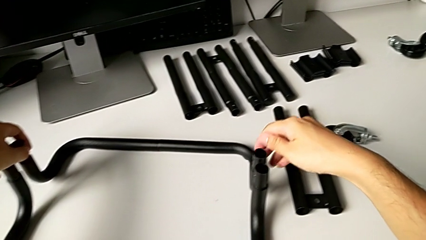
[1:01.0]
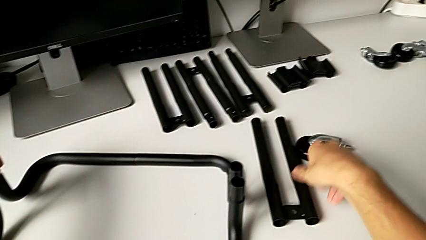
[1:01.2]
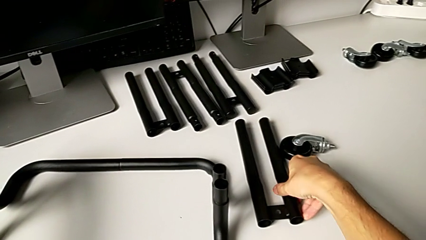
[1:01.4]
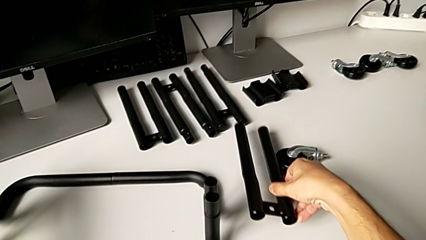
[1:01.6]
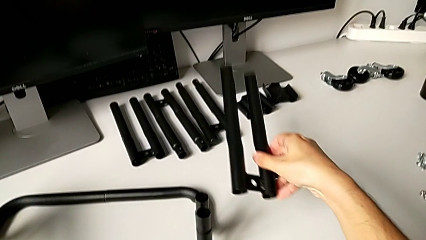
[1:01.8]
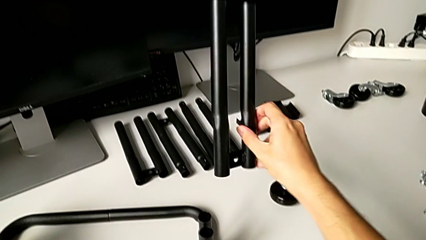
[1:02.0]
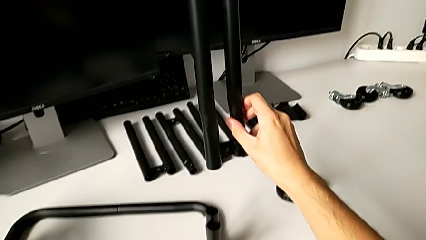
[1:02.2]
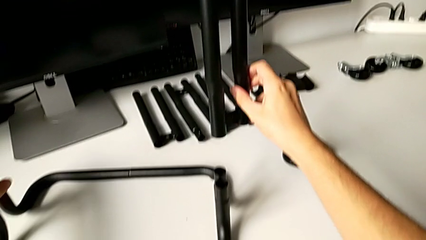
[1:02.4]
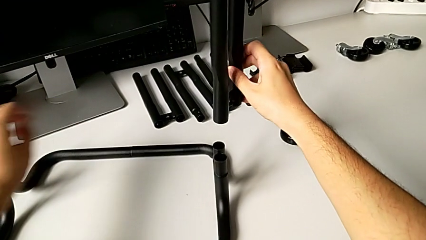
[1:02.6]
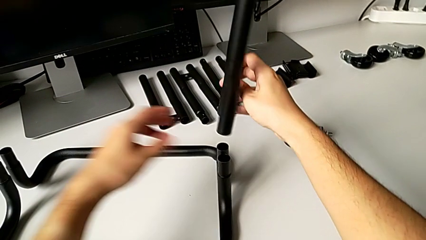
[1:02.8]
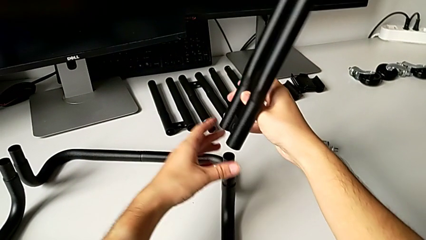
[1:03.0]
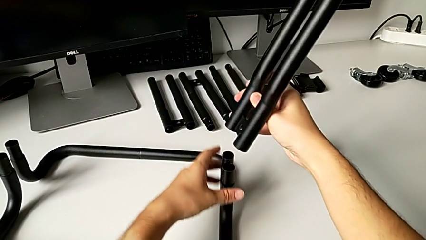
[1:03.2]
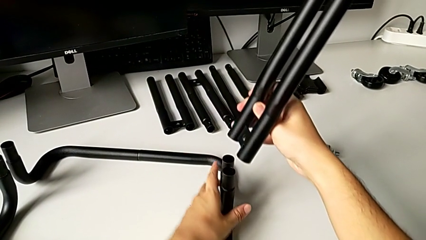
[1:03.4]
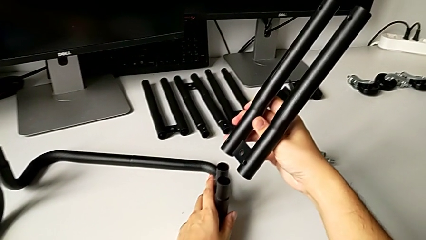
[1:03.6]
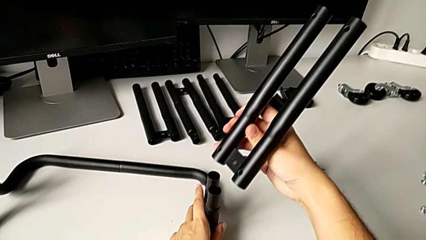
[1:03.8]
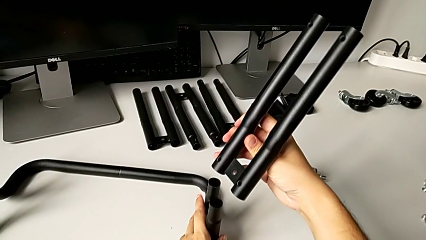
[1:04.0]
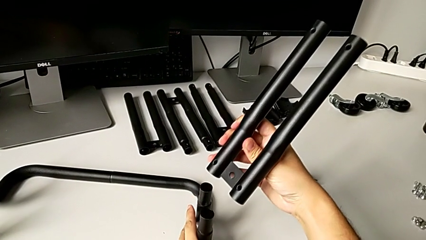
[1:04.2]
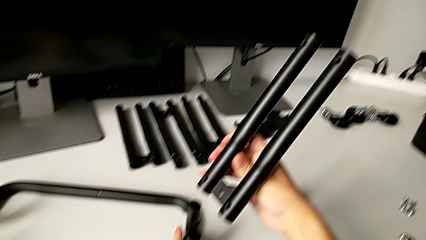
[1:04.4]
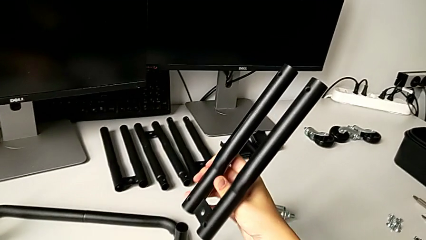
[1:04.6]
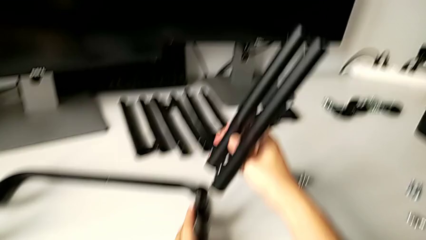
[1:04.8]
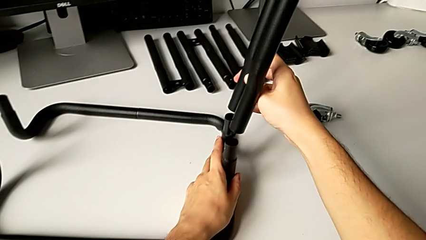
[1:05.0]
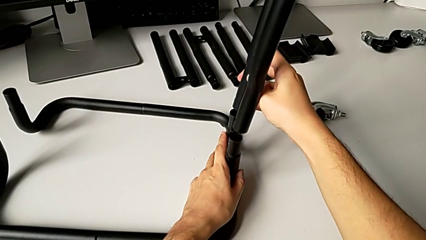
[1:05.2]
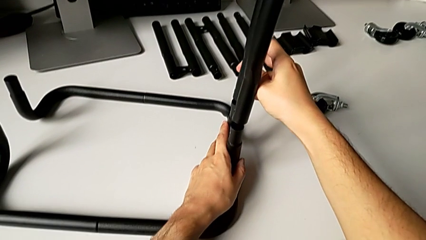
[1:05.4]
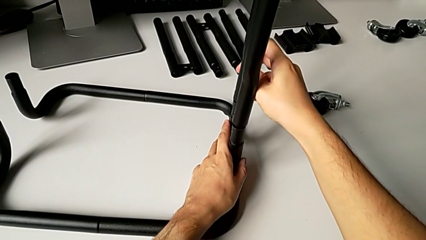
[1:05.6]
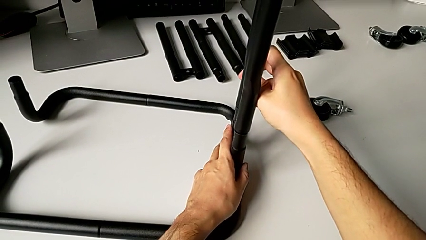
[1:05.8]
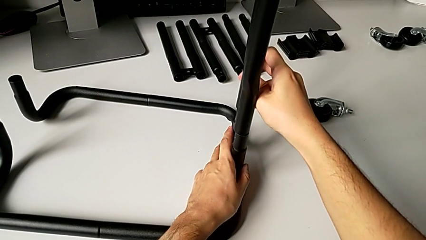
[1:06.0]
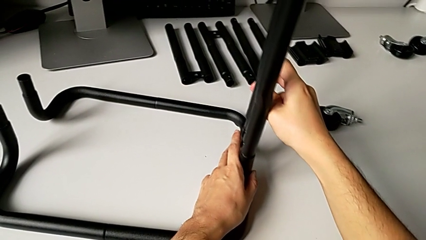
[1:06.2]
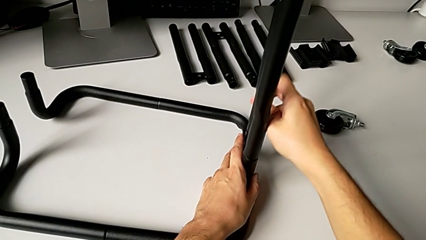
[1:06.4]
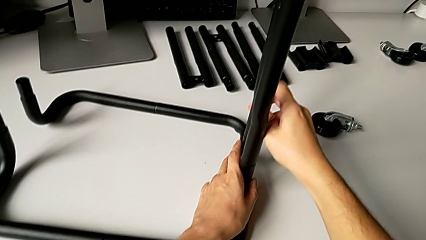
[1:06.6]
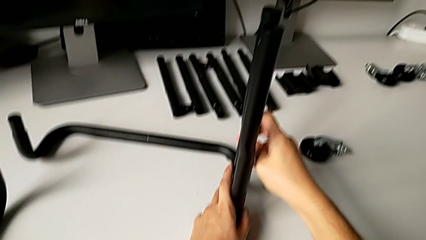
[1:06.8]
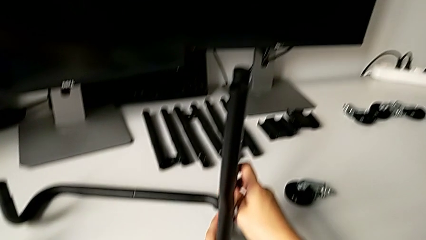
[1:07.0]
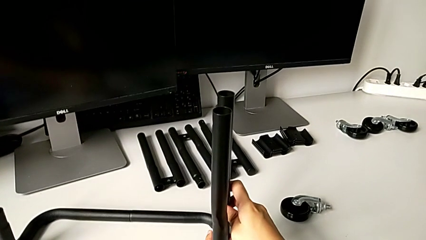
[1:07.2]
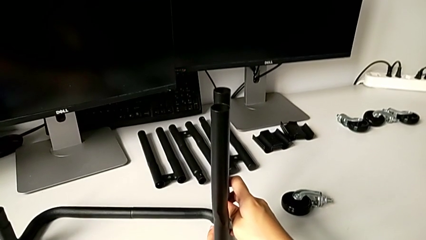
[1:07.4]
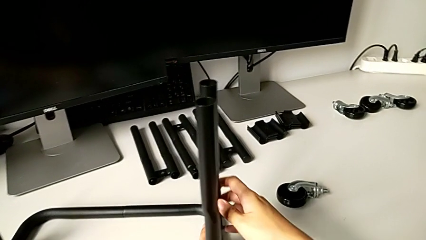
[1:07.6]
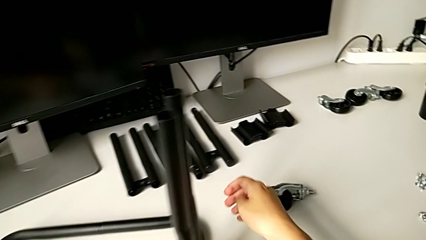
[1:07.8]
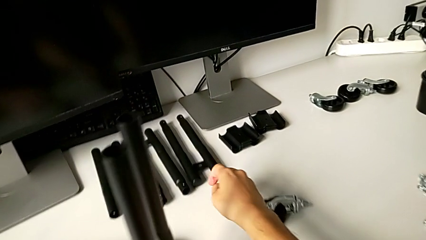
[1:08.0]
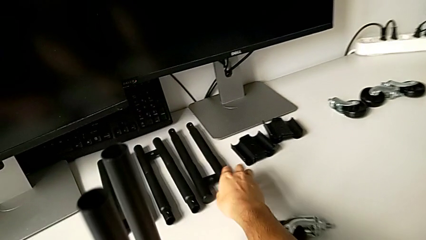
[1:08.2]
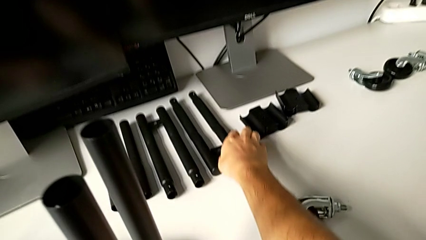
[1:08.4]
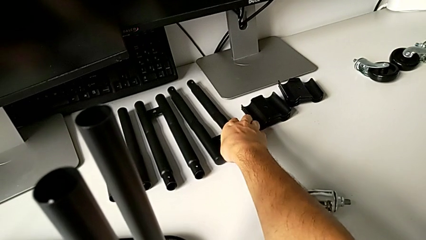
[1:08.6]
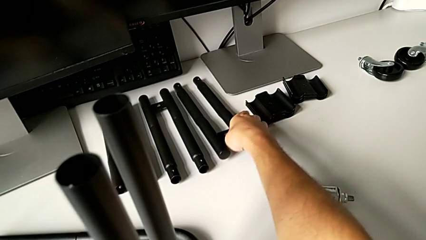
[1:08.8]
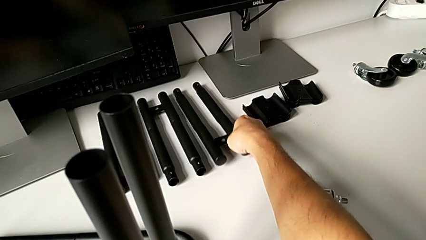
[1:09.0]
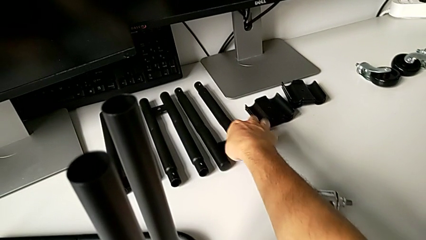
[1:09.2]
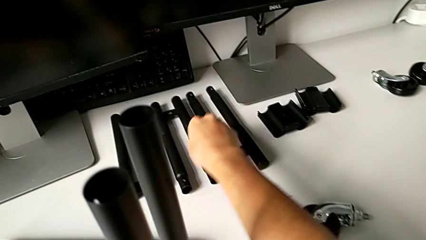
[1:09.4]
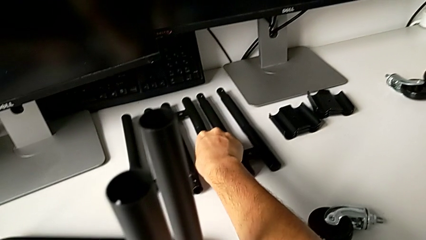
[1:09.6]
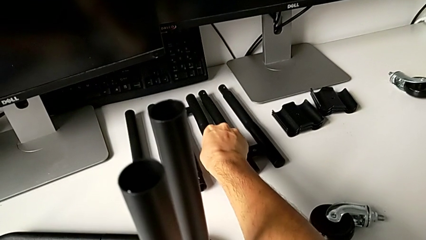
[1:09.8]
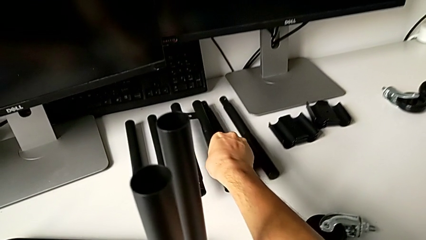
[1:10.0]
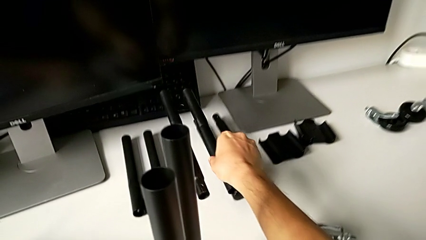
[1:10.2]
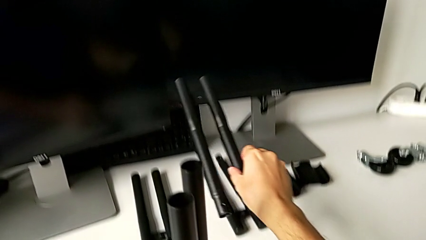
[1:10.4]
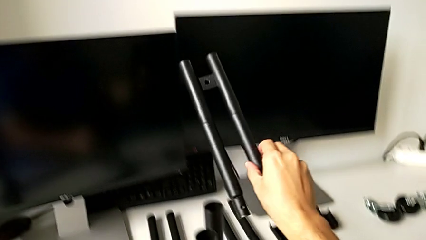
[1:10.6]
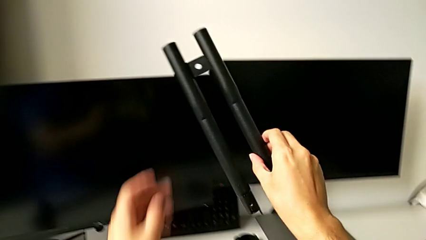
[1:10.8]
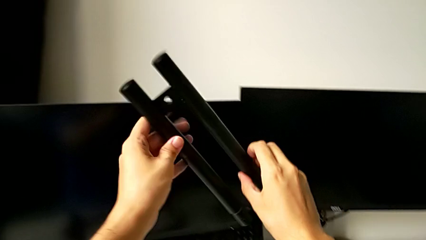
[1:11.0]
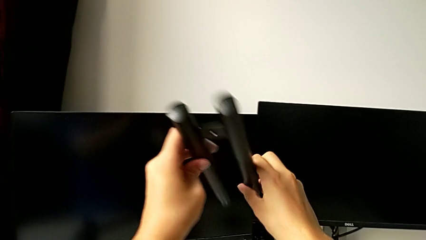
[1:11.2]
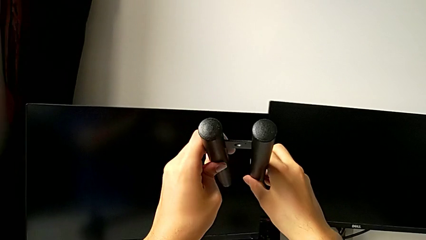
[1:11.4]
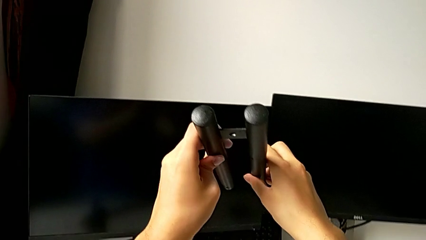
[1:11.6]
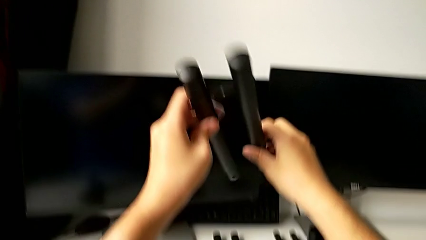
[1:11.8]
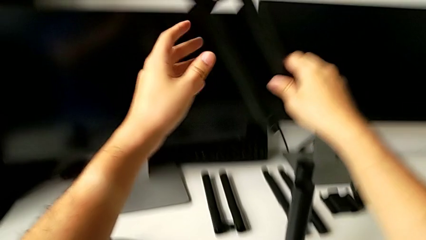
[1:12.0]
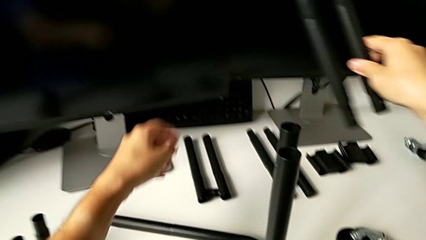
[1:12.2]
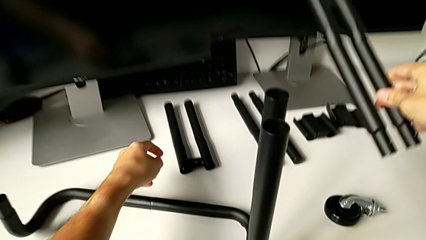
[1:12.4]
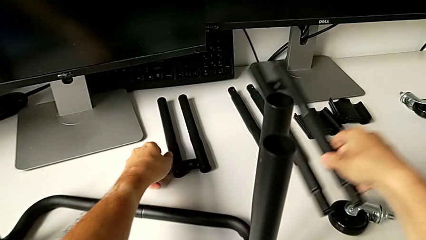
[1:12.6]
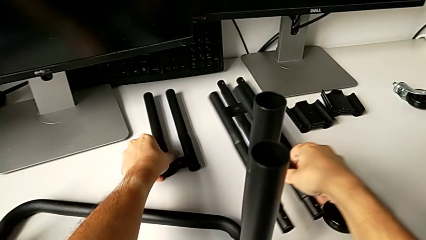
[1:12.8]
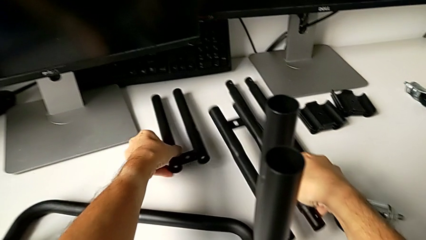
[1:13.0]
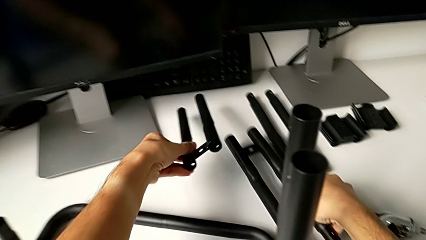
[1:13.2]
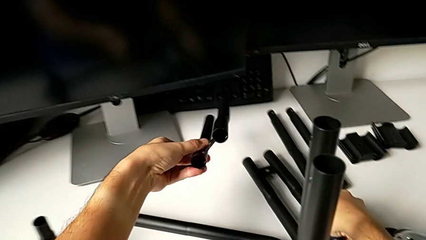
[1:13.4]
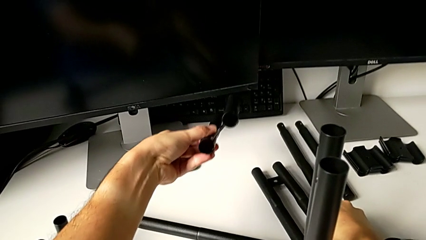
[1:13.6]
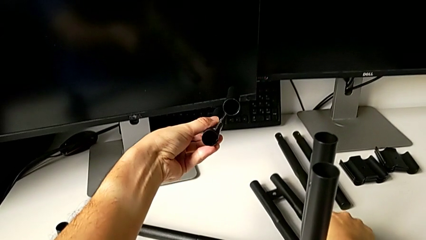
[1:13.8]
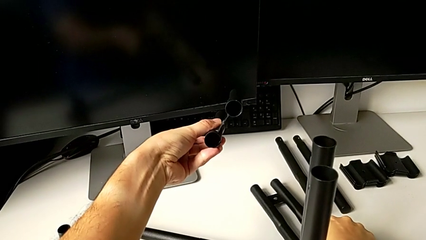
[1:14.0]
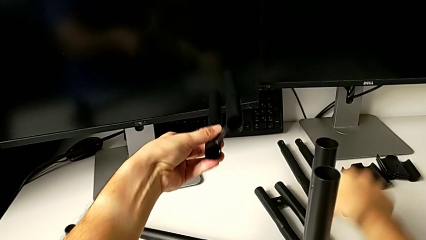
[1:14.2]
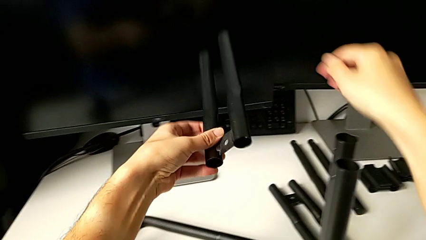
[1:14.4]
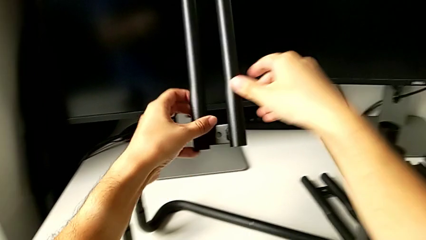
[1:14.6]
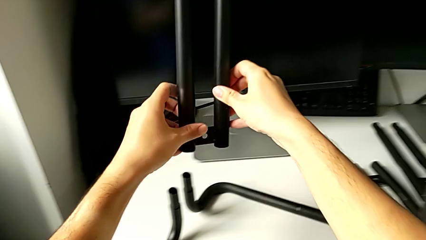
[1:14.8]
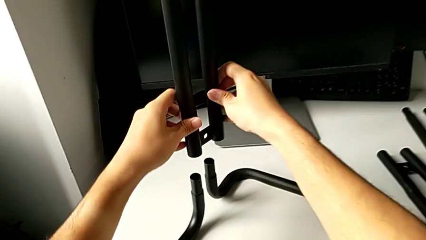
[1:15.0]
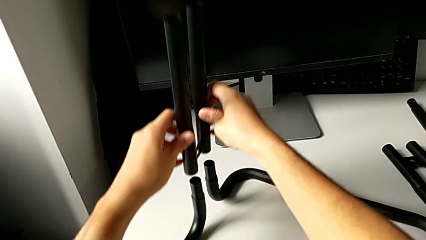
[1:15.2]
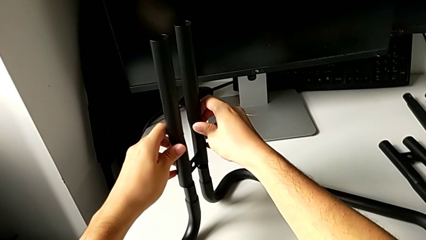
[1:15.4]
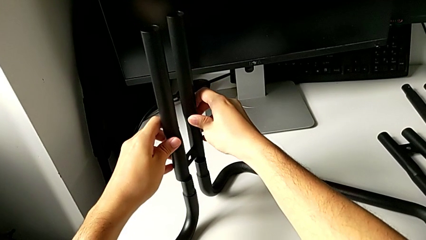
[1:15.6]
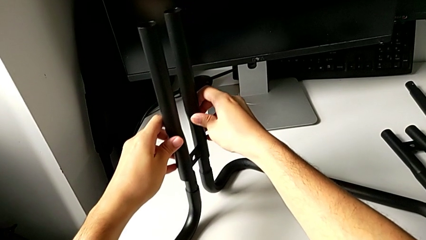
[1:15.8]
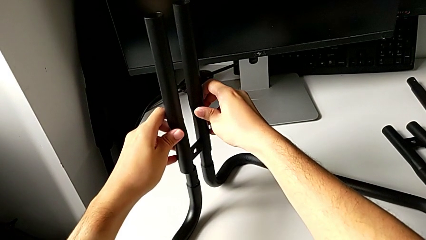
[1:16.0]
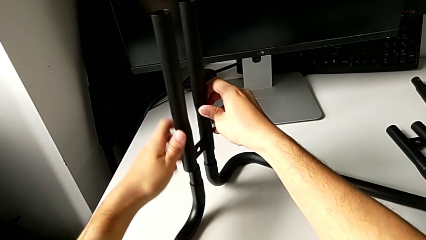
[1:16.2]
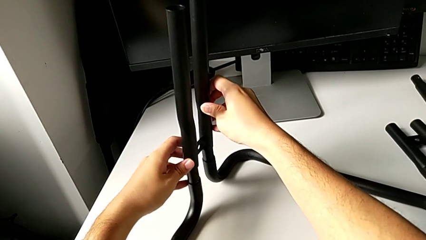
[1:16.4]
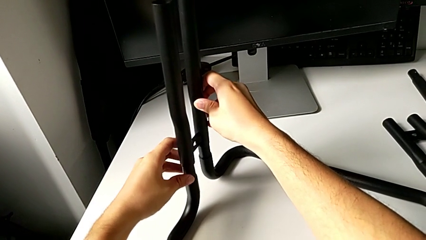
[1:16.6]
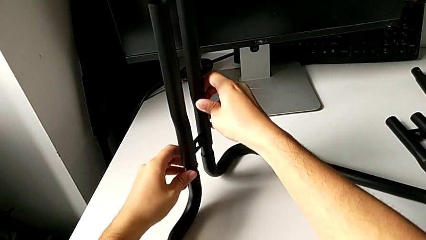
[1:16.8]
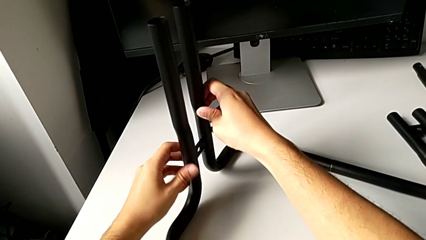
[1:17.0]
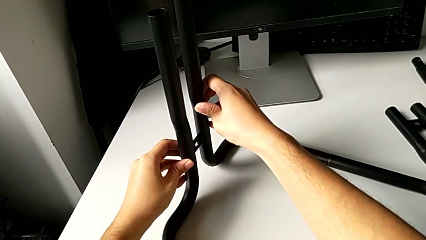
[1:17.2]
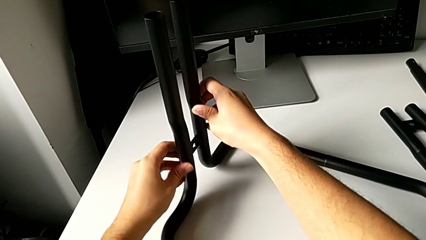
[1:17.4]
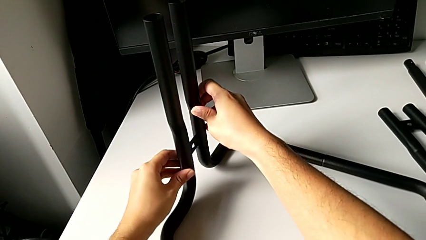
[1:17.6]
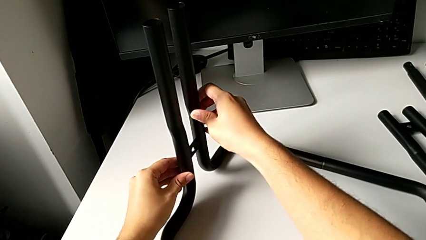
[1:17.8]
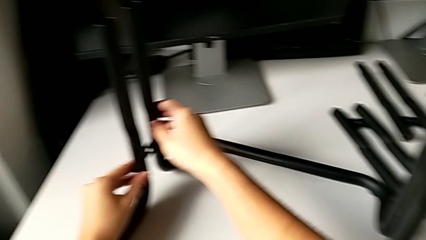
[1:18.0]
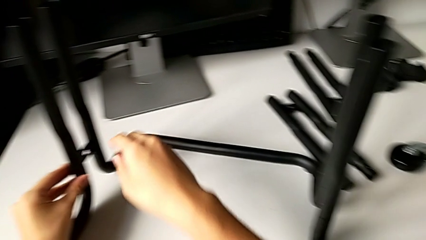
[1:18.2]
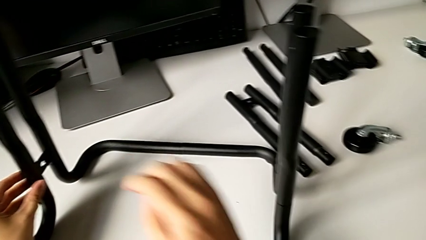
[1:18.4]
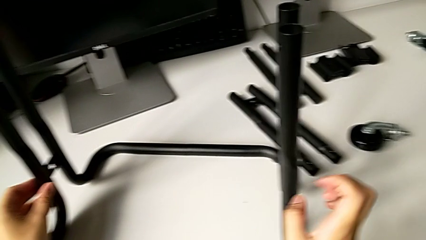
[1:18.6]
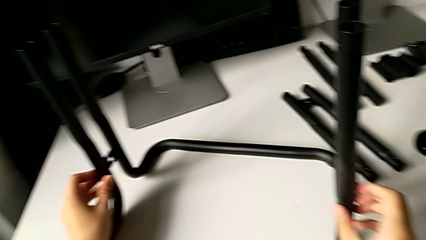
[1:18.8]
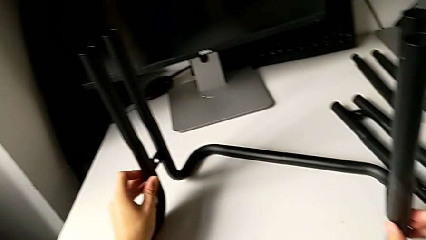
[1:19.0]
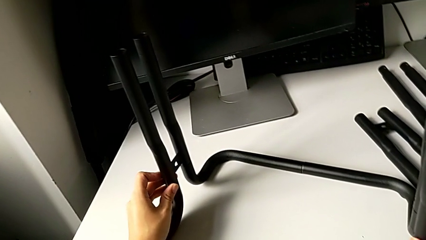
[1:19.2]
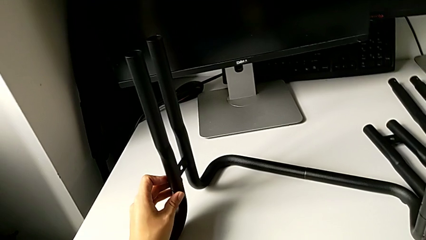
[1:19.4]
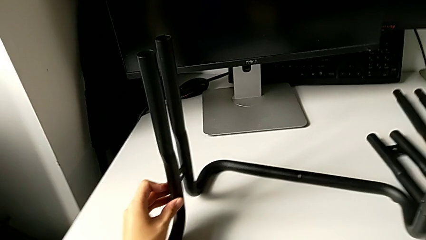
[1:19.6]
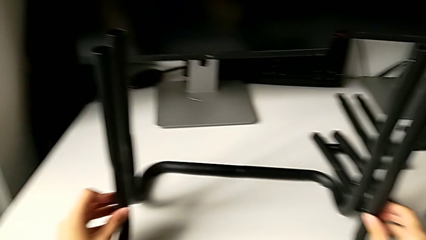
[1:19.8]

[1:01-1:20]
The camera wearer is assembling the top side bars of the furniture. They wrongly assemble the half frame.
